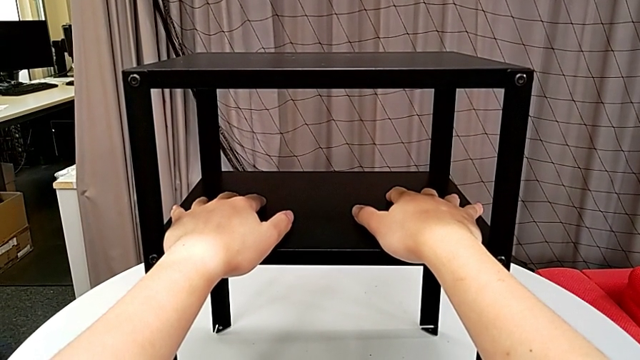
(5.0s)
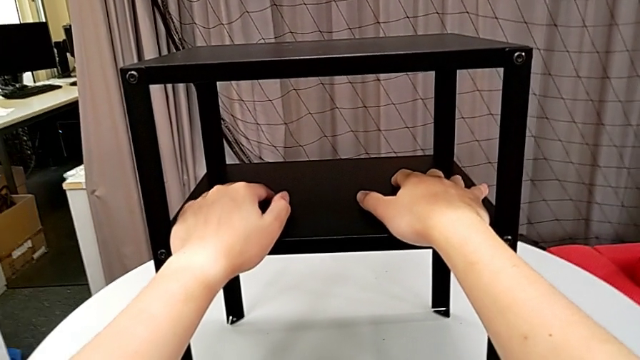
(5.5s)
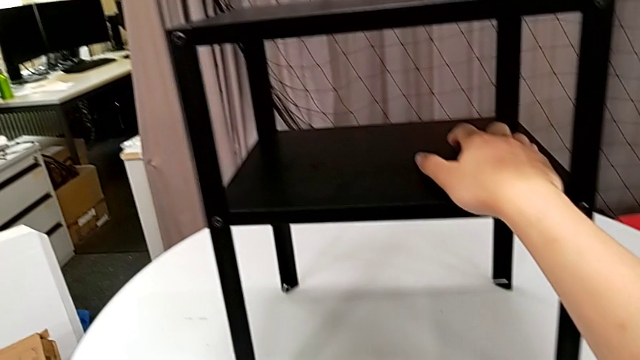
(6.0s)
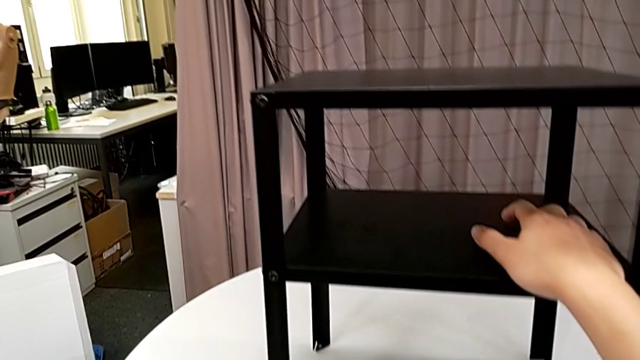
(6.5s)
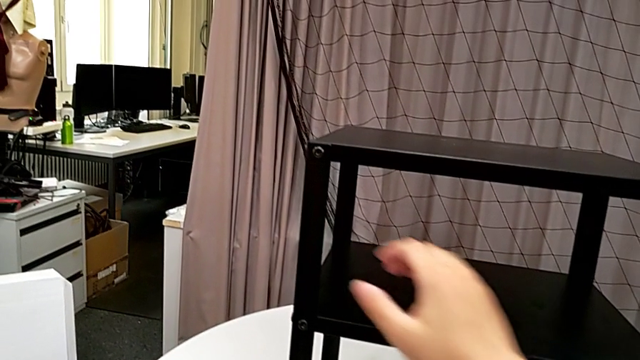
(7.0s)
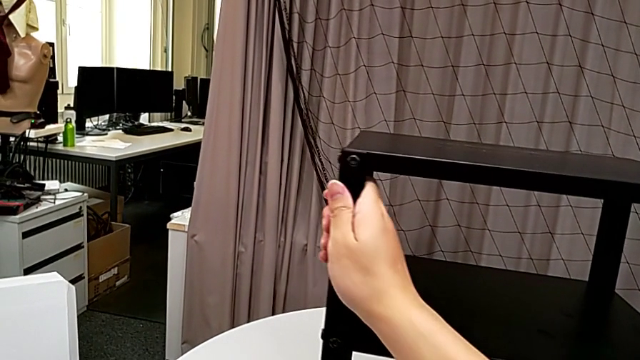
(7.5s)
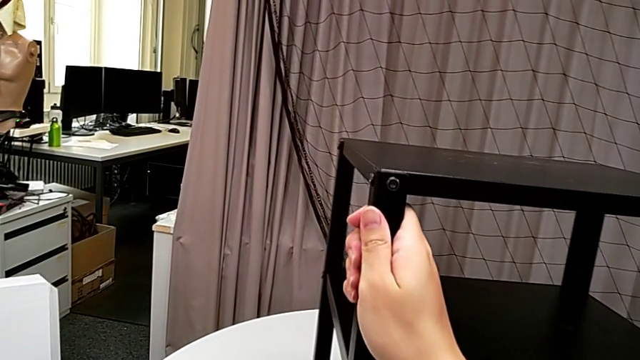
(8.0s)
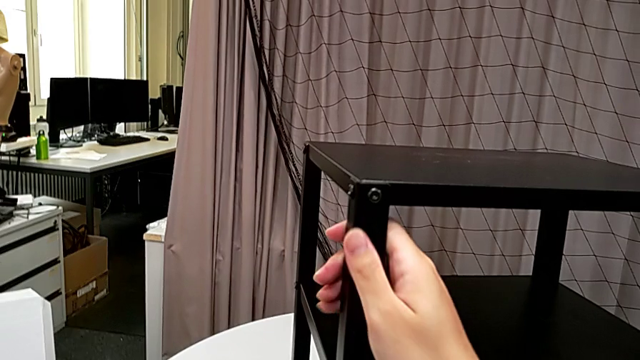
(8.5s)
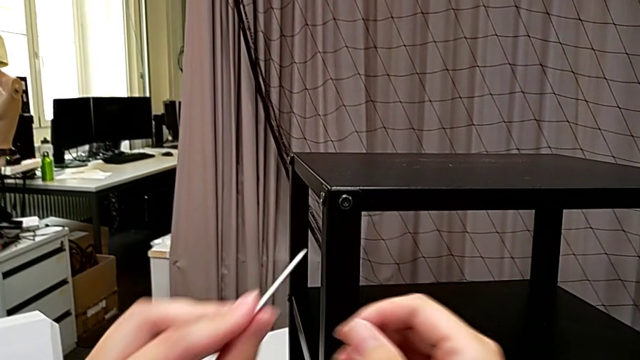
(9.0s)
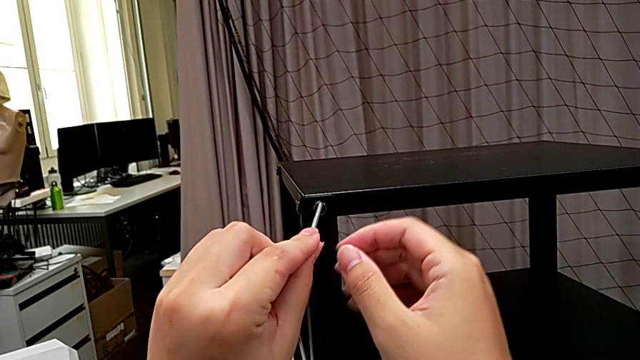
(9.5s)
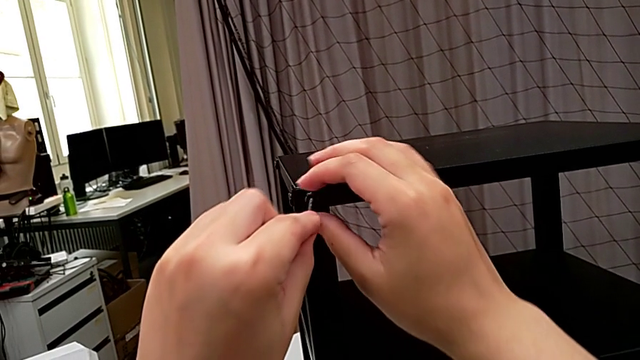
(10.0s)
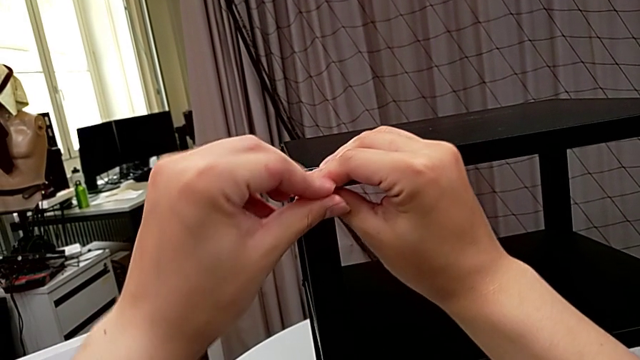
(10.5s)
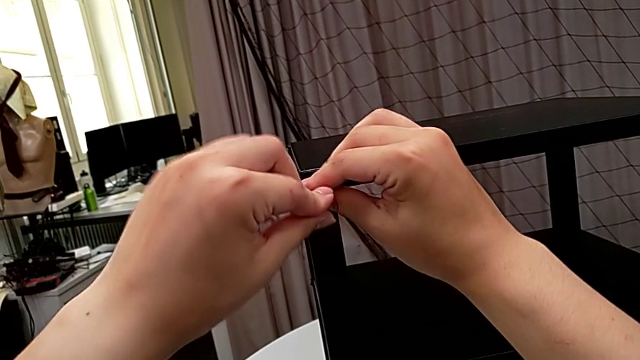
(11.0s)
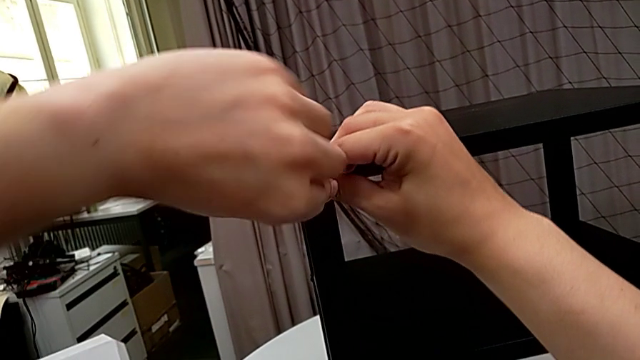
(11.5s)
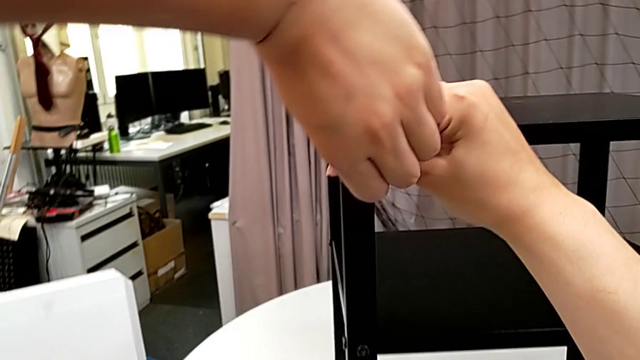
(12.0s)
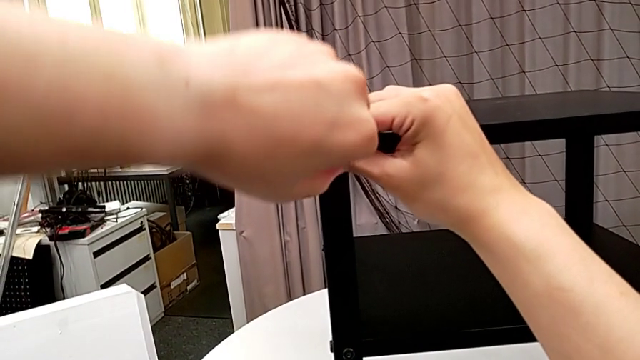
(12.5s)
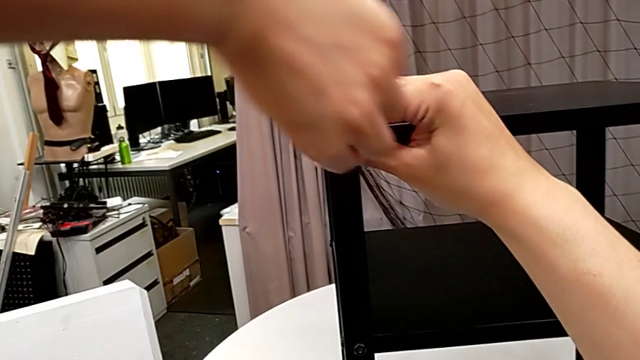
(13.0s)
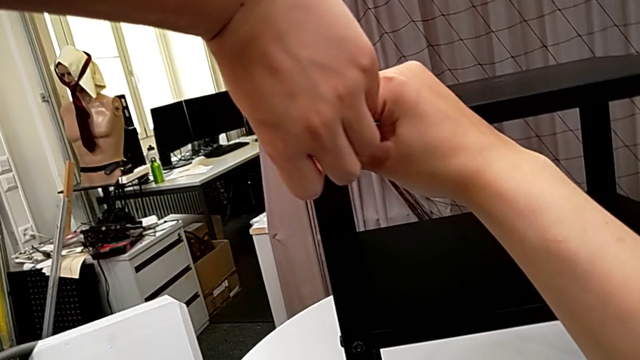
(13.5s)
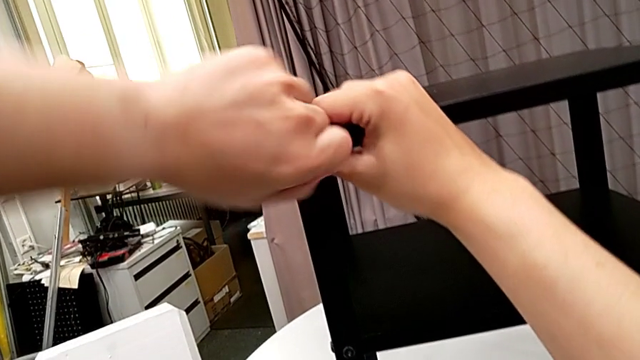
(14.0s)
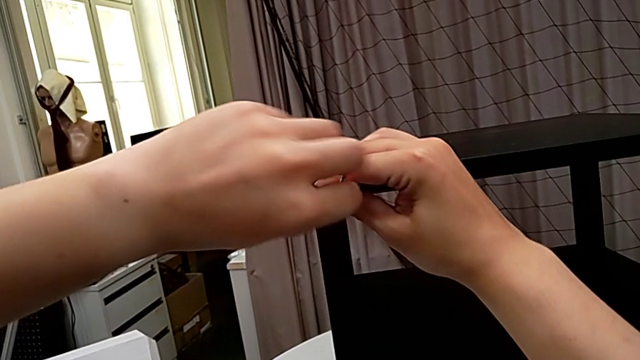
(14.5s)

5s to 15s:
The camera wearer is unscrewing the first leg from the top shelf. They grab the Allen wrench, rotate the nightstand, insert the Allen wrench and unscrew the hex socket head.

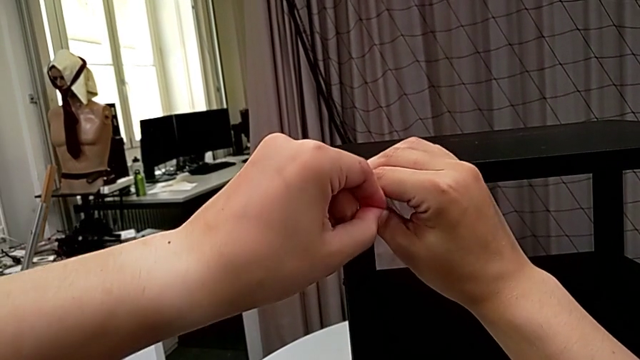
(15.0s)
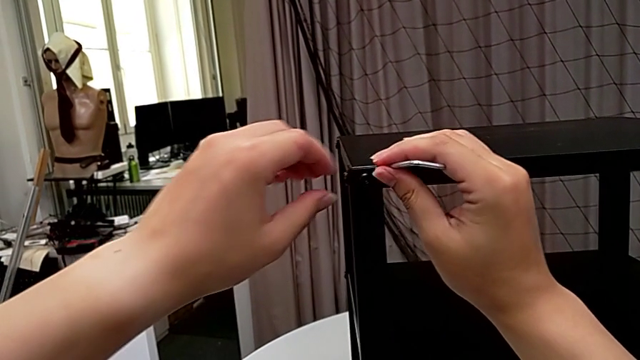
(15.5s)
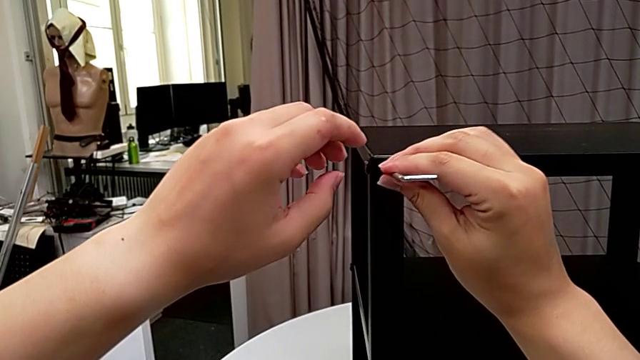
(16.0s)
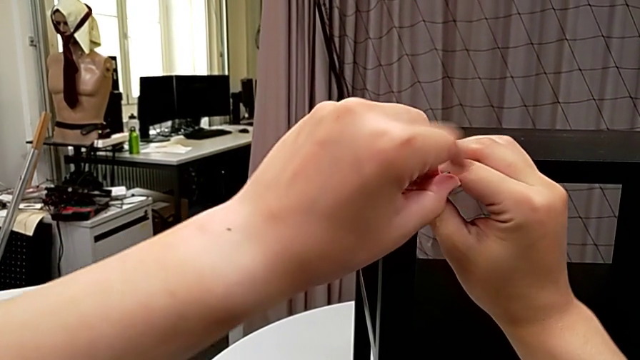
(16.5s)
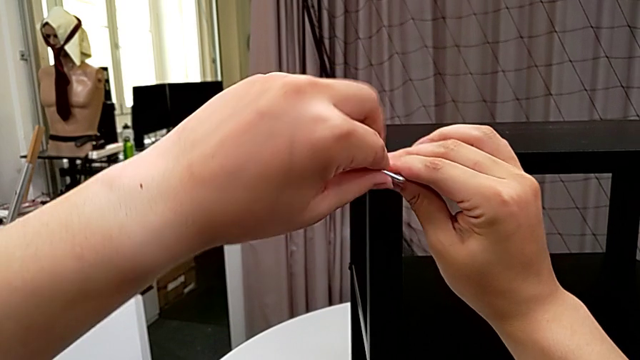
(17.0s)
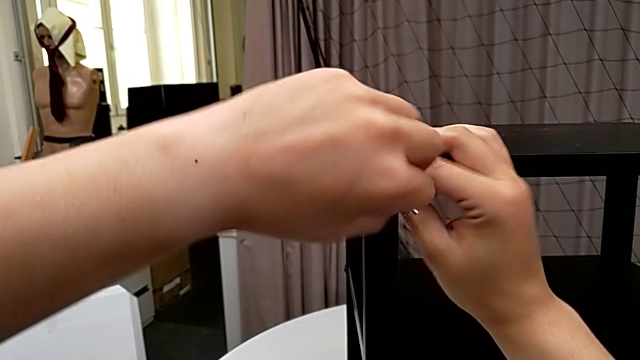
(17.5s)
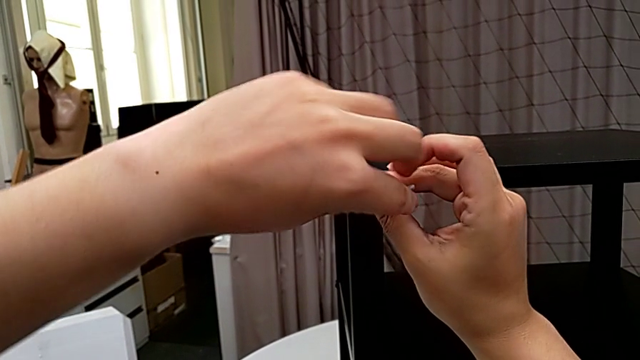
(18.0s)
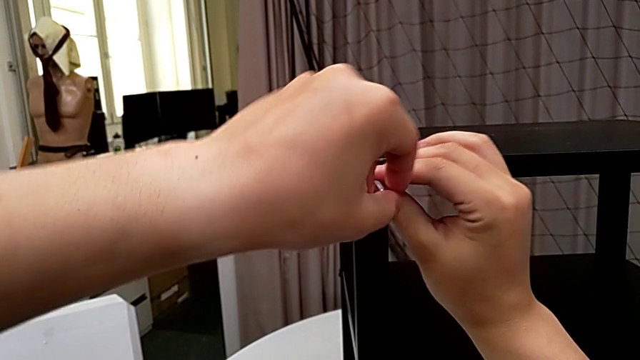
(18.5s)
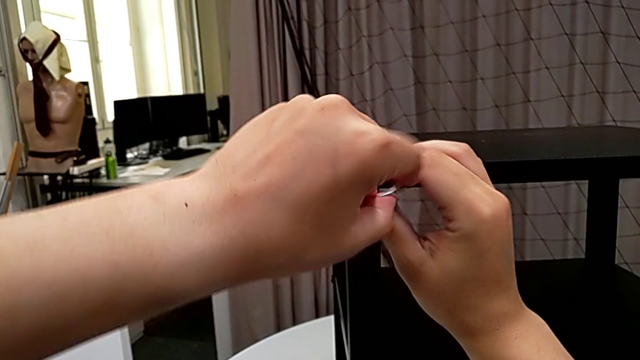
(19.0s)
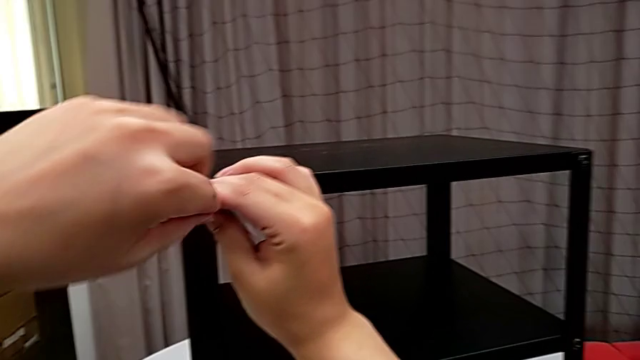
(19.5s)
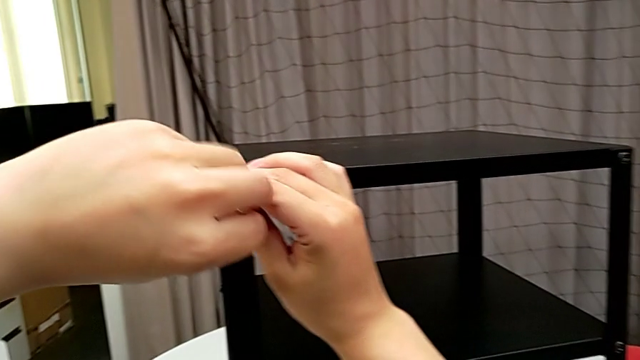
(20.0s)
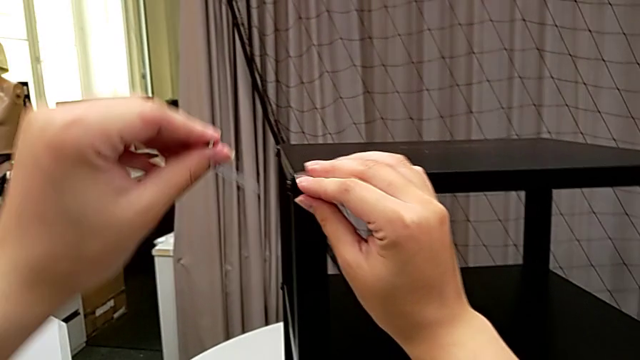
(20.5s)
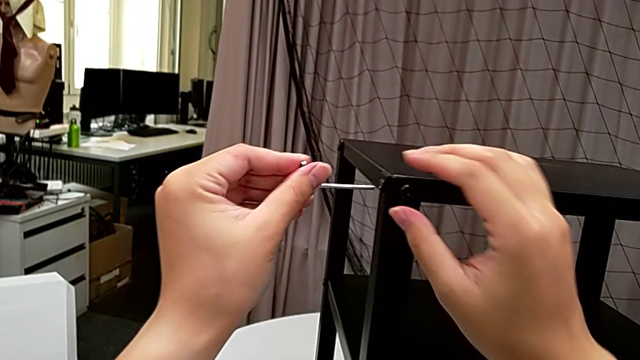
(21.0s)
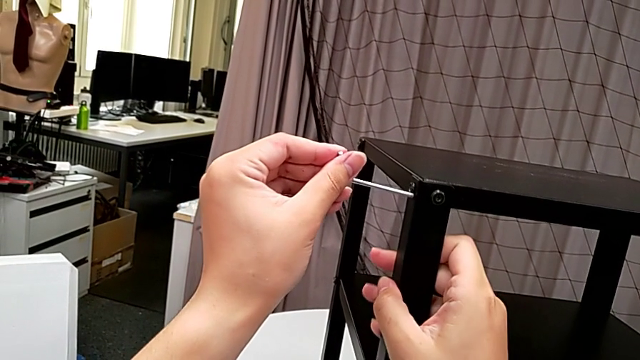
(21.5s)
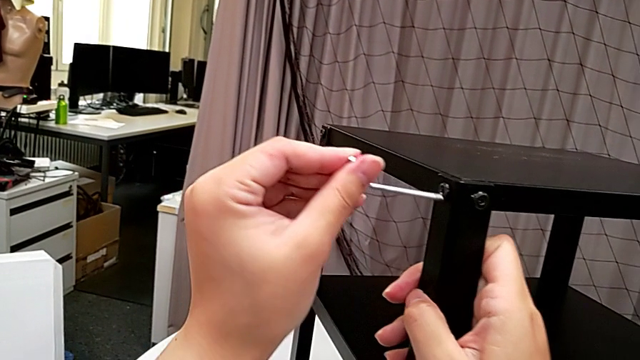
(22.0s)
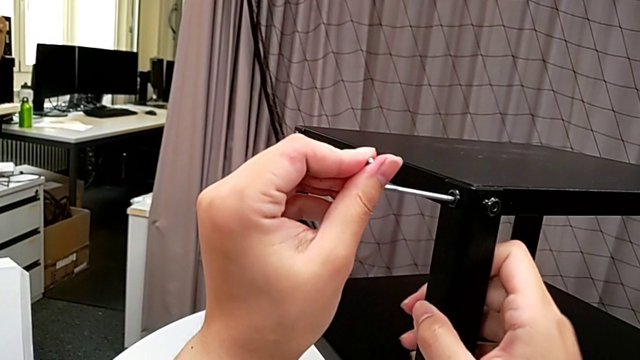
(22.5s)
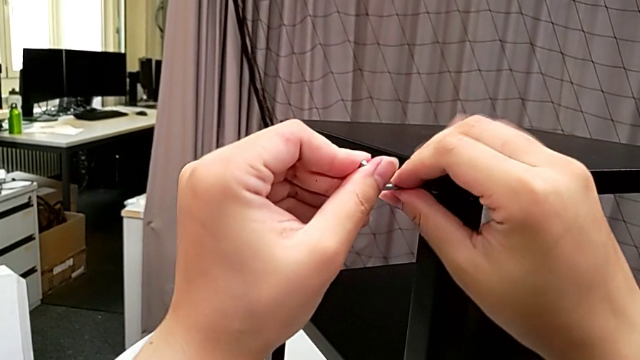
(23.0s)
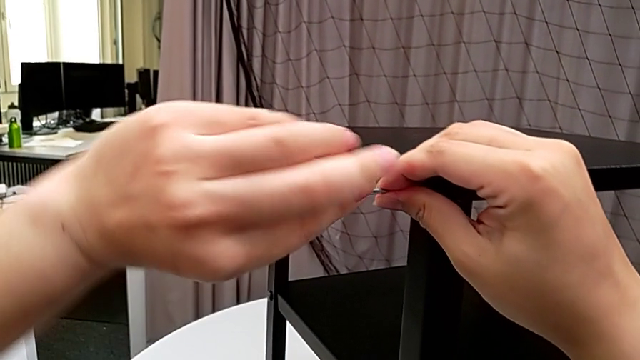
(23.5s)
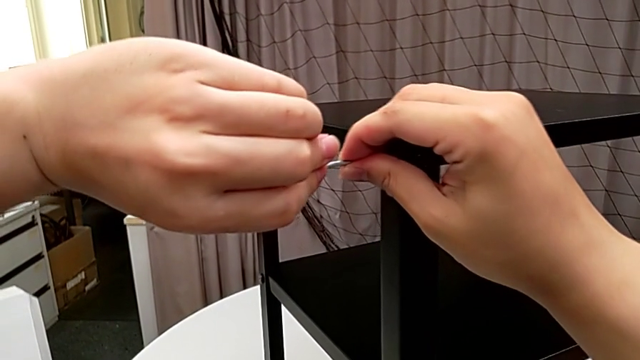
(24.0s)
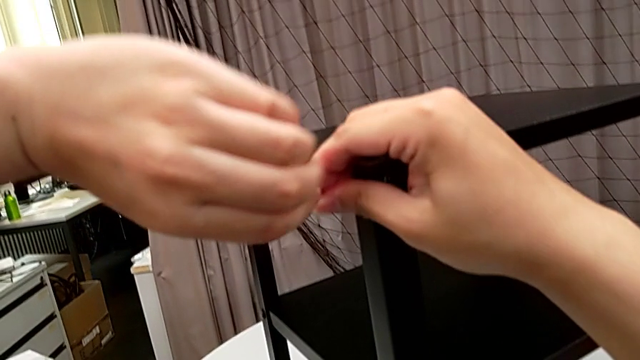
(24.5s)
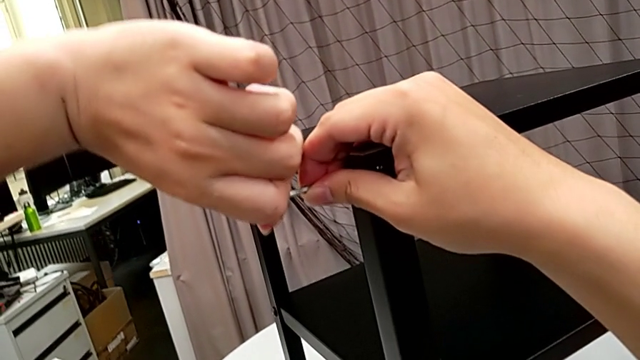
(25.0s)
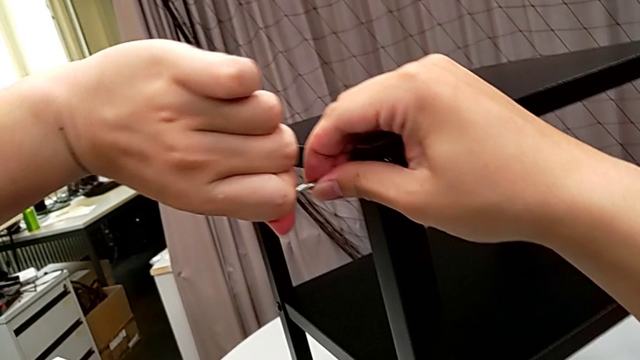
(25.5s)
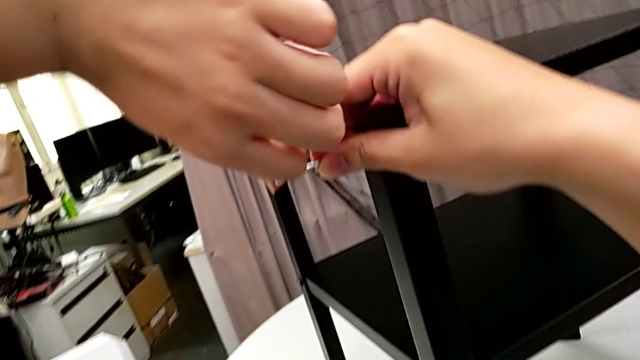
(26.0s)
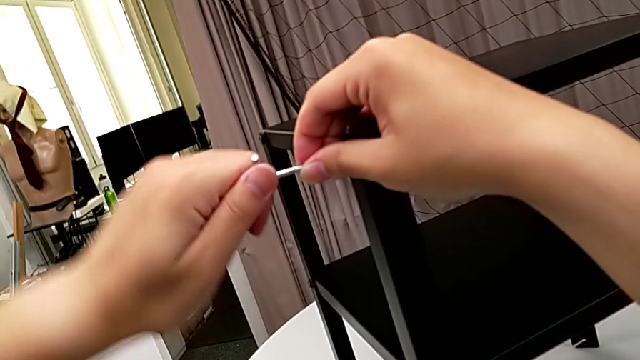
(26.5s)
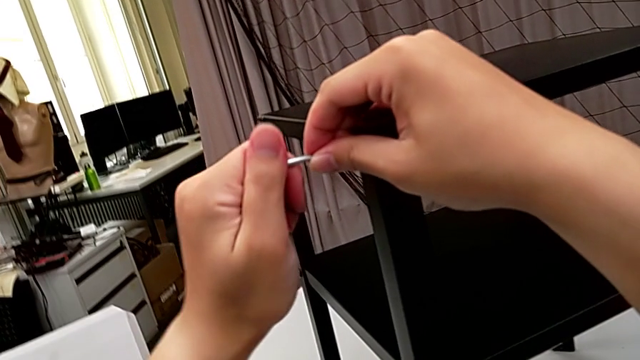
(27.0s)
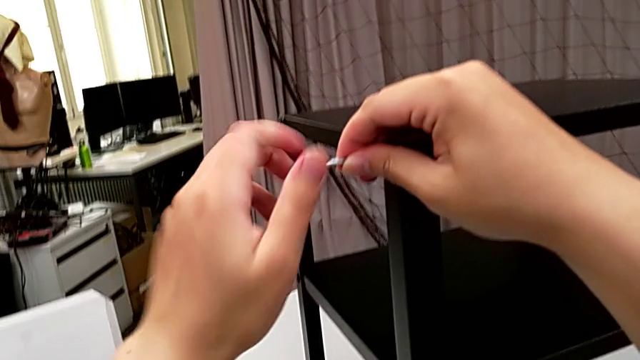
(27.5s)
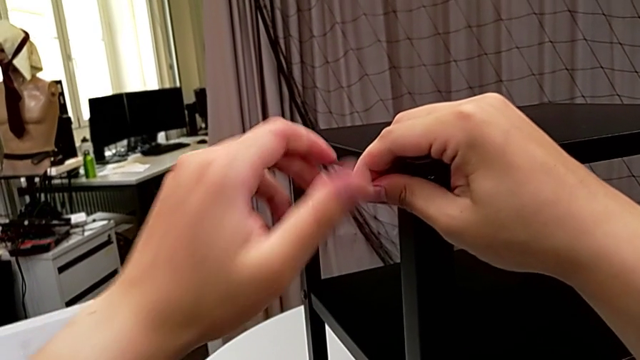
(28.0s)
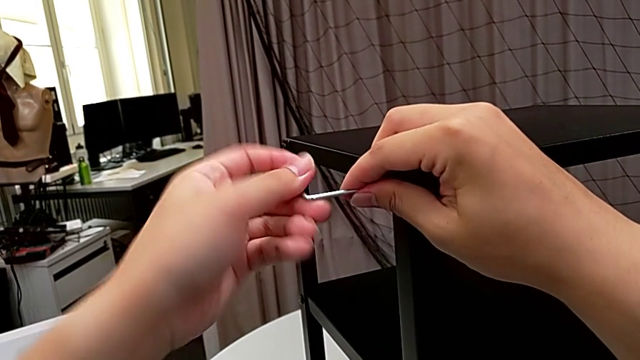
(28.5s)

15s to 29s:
The camera wearer is unscrewing the first leg from the top shelf. They withdraw the Allen wrench, insert it, unscrew the hex socket head, withdraw the Allen wrench, insert it, rotate the nightstand and begin to unscrew the hex socket head.
